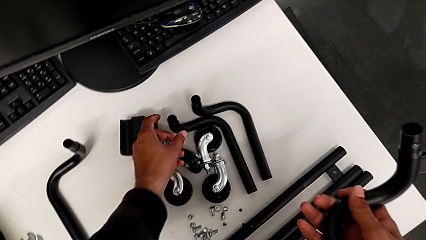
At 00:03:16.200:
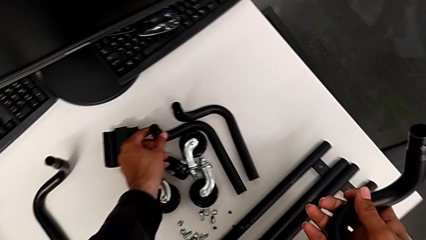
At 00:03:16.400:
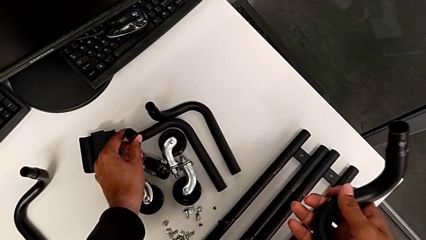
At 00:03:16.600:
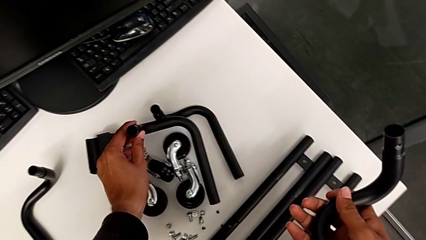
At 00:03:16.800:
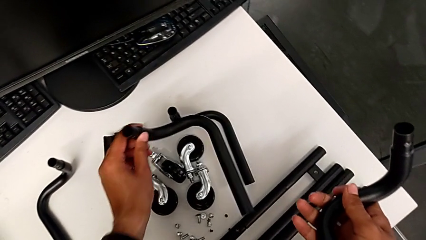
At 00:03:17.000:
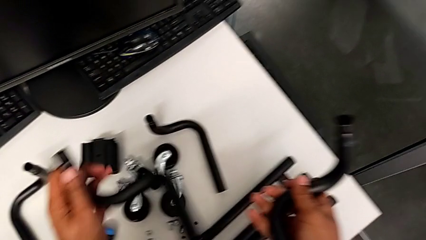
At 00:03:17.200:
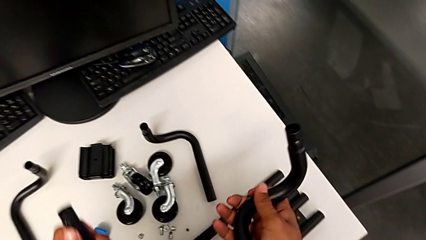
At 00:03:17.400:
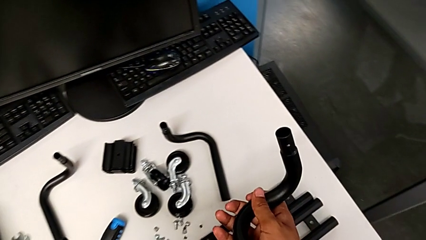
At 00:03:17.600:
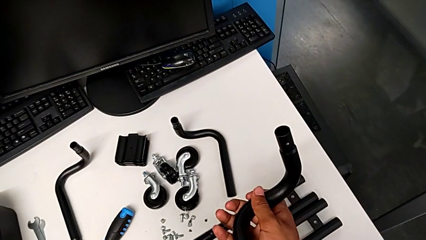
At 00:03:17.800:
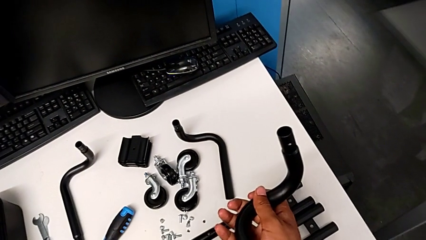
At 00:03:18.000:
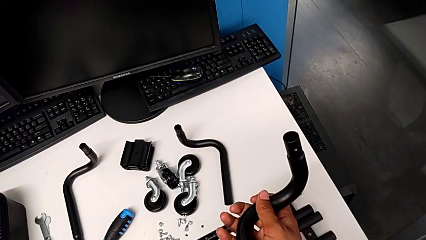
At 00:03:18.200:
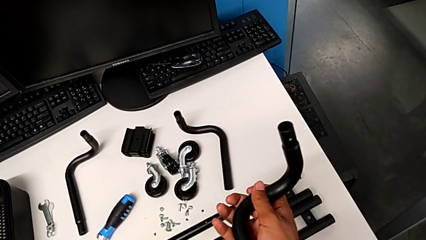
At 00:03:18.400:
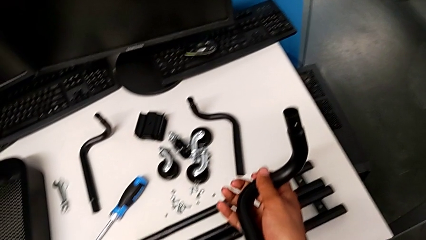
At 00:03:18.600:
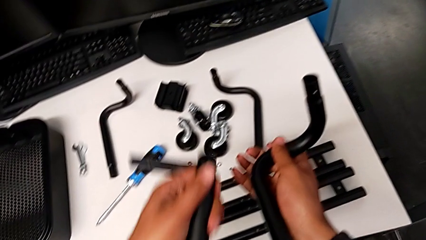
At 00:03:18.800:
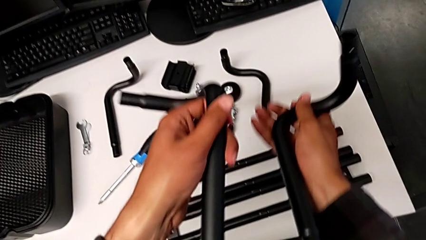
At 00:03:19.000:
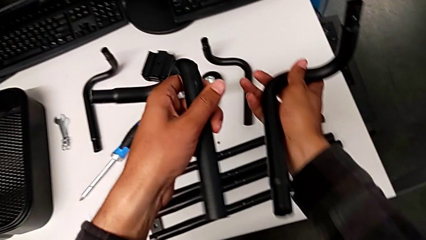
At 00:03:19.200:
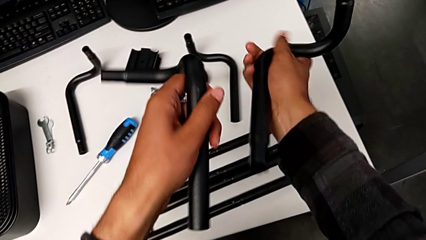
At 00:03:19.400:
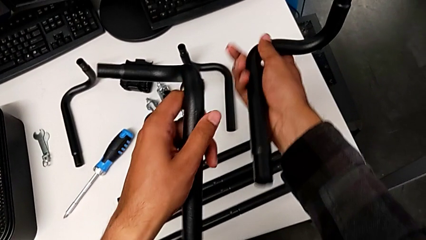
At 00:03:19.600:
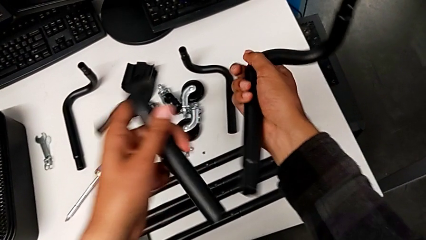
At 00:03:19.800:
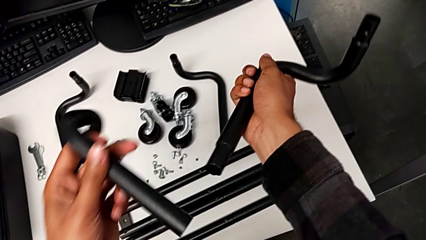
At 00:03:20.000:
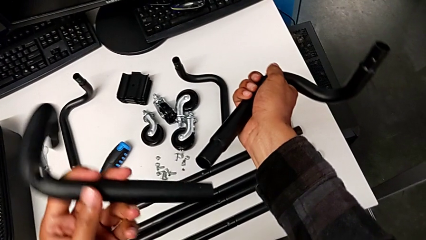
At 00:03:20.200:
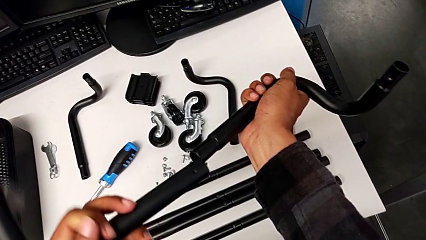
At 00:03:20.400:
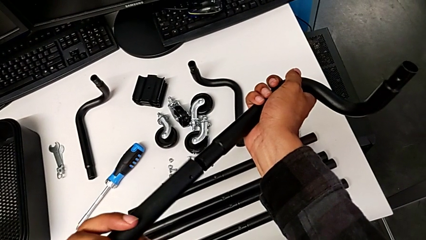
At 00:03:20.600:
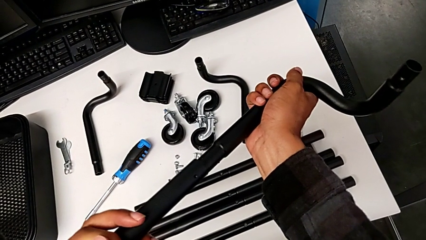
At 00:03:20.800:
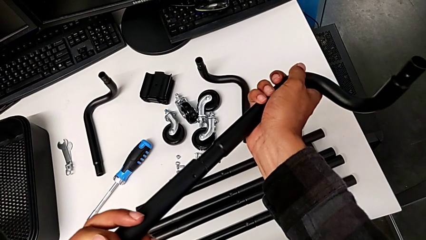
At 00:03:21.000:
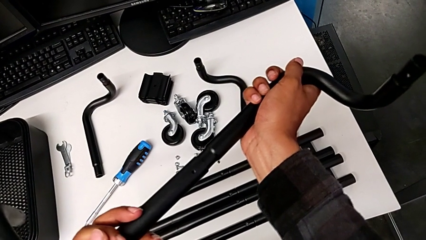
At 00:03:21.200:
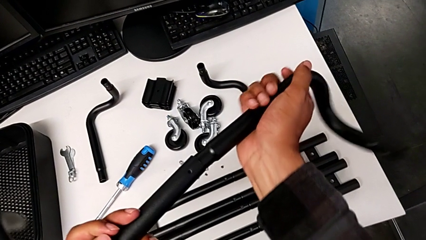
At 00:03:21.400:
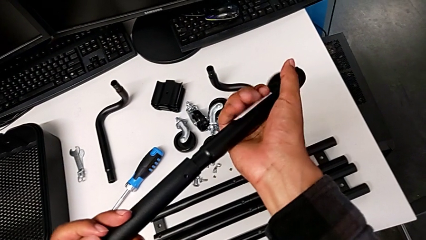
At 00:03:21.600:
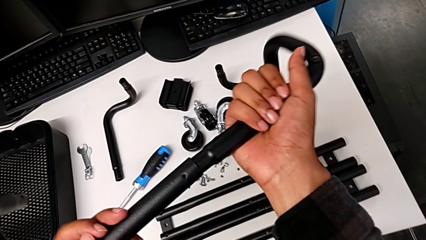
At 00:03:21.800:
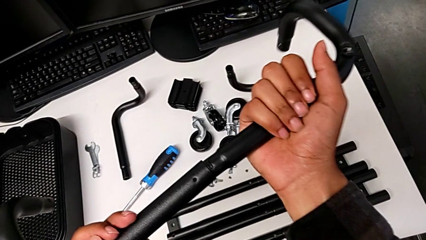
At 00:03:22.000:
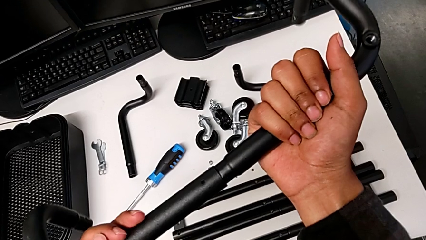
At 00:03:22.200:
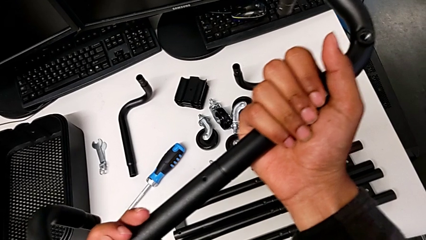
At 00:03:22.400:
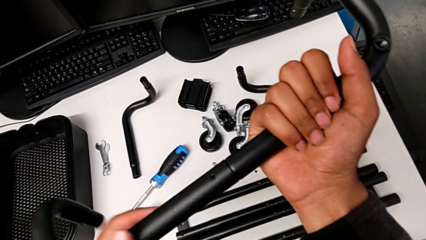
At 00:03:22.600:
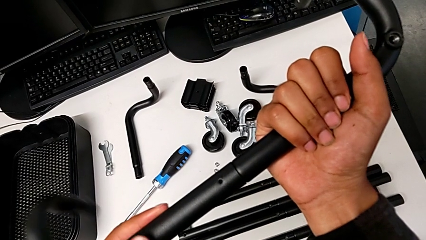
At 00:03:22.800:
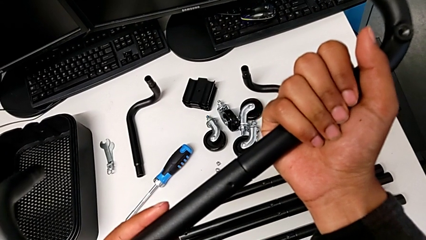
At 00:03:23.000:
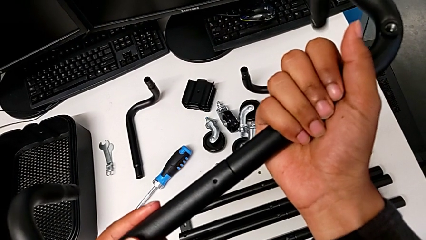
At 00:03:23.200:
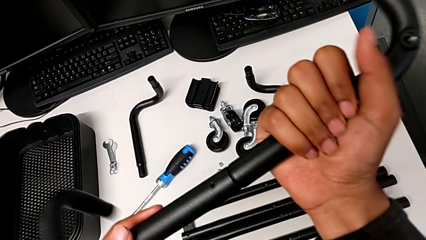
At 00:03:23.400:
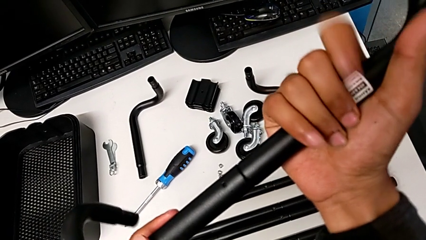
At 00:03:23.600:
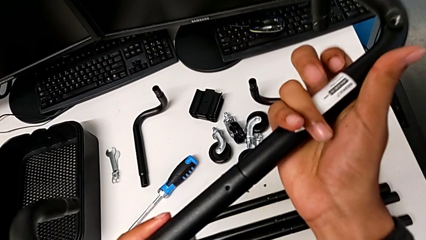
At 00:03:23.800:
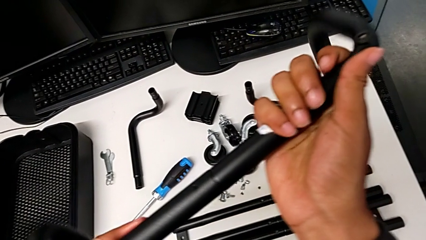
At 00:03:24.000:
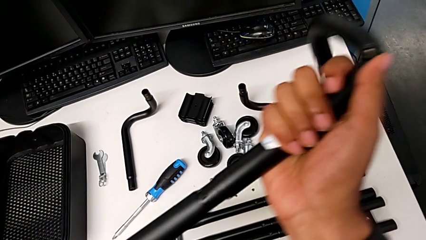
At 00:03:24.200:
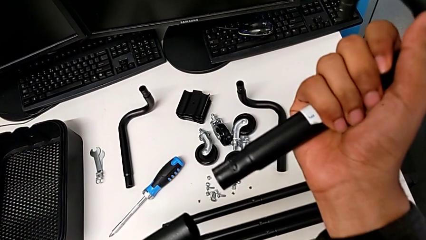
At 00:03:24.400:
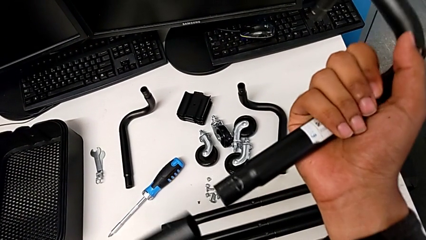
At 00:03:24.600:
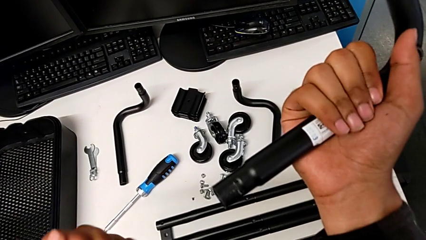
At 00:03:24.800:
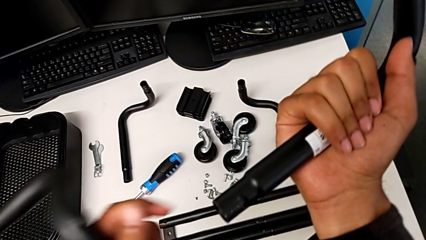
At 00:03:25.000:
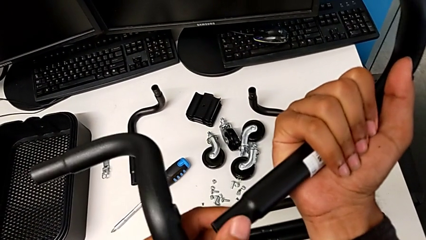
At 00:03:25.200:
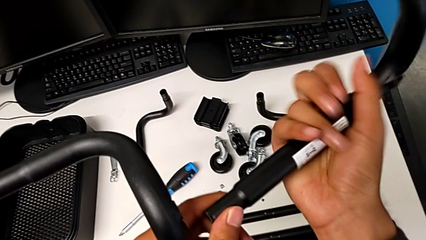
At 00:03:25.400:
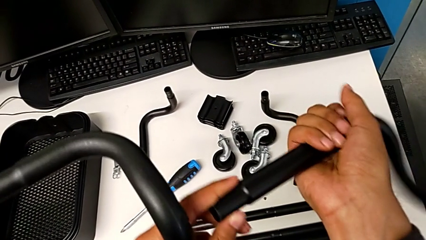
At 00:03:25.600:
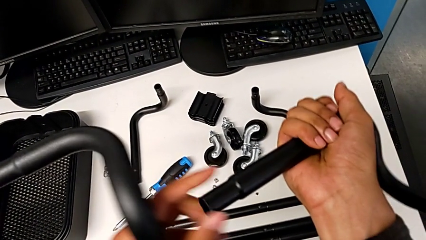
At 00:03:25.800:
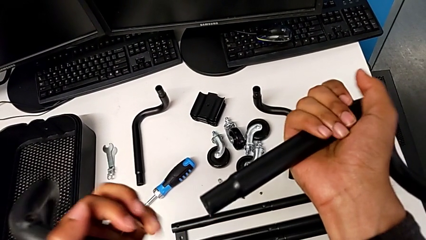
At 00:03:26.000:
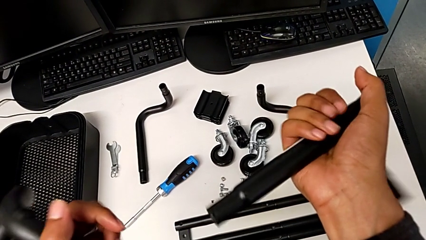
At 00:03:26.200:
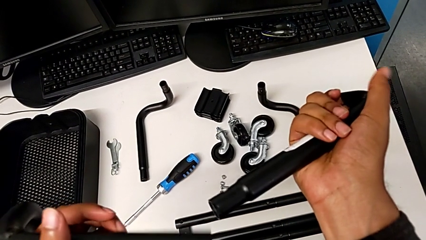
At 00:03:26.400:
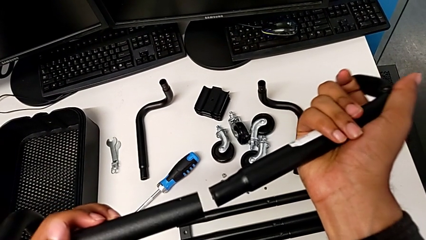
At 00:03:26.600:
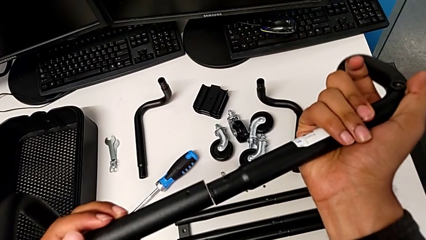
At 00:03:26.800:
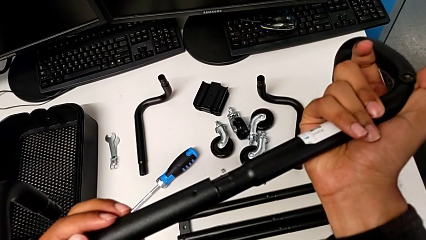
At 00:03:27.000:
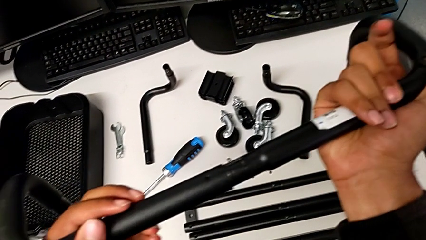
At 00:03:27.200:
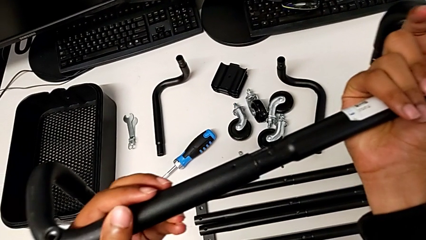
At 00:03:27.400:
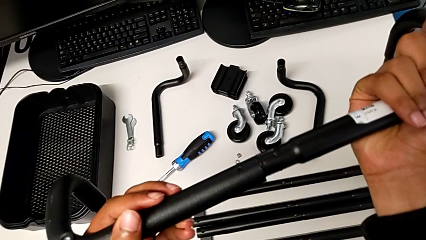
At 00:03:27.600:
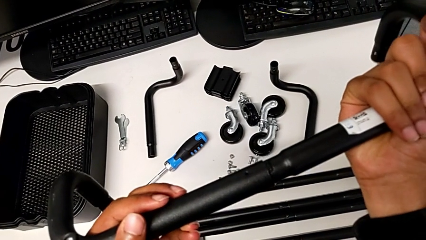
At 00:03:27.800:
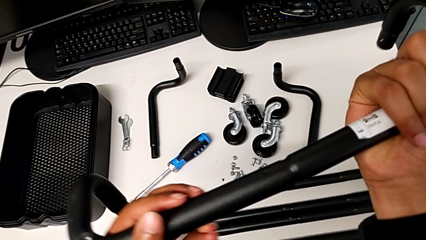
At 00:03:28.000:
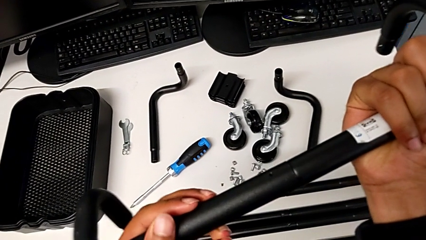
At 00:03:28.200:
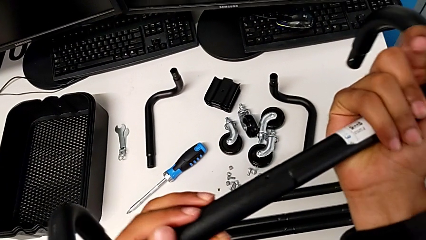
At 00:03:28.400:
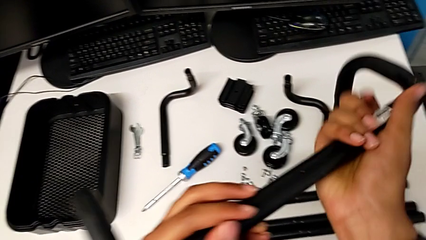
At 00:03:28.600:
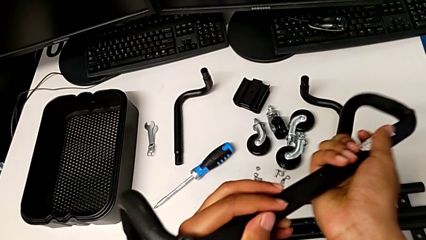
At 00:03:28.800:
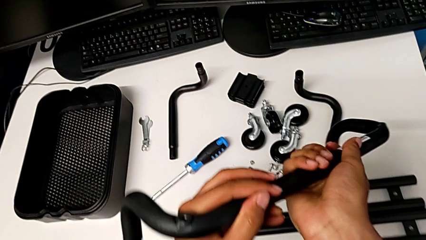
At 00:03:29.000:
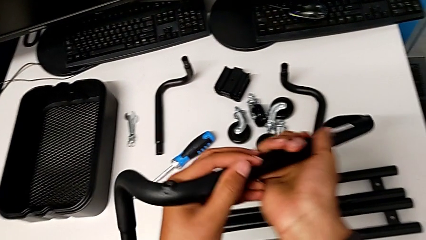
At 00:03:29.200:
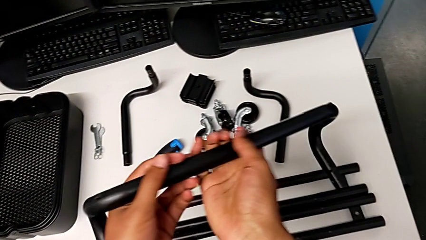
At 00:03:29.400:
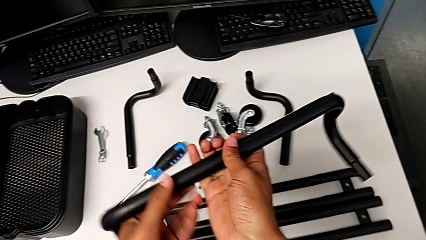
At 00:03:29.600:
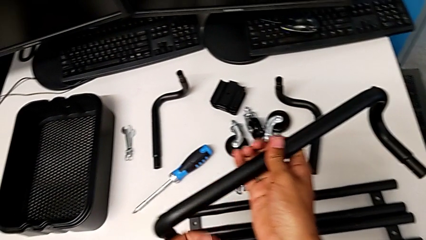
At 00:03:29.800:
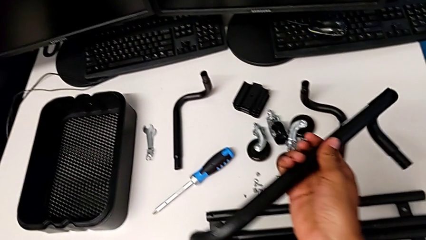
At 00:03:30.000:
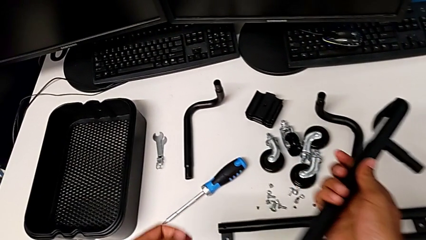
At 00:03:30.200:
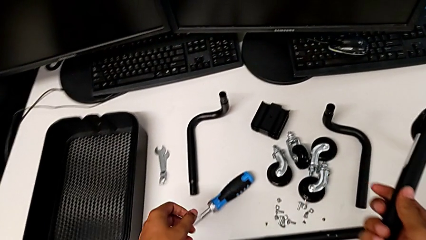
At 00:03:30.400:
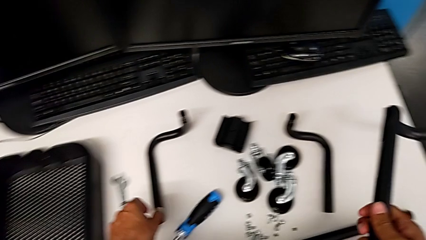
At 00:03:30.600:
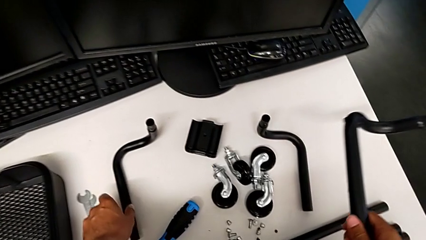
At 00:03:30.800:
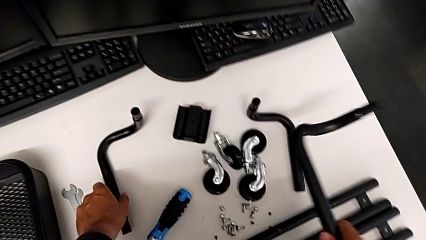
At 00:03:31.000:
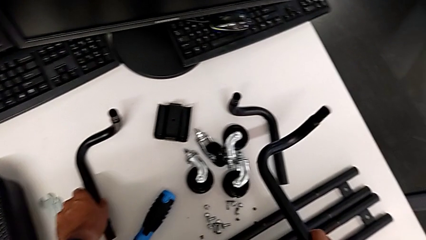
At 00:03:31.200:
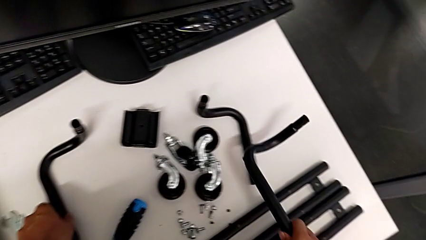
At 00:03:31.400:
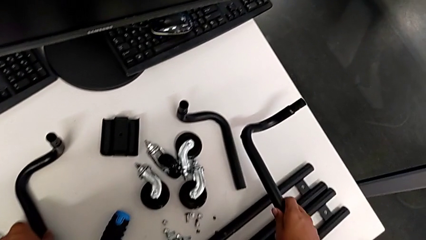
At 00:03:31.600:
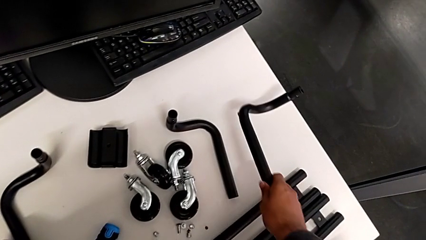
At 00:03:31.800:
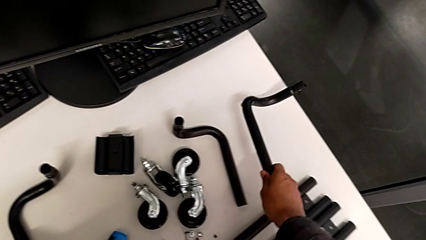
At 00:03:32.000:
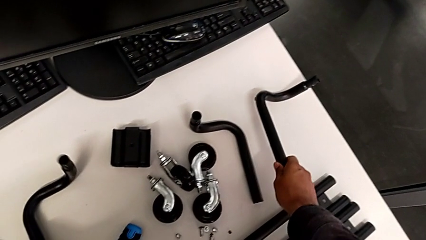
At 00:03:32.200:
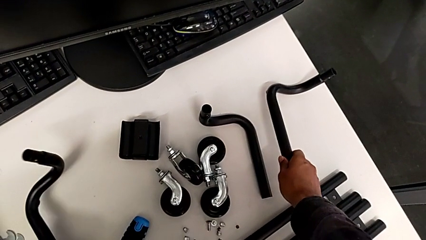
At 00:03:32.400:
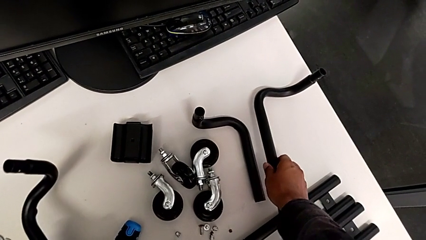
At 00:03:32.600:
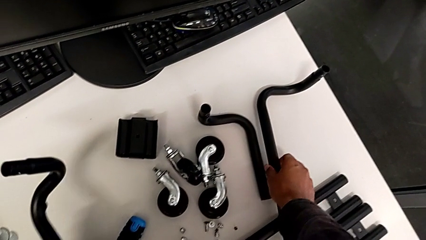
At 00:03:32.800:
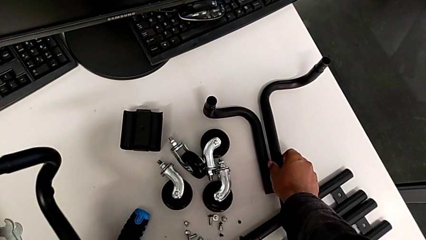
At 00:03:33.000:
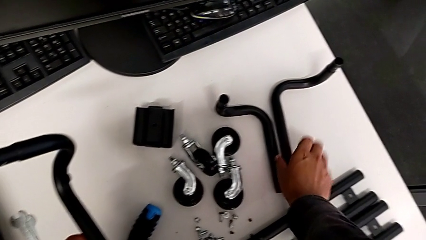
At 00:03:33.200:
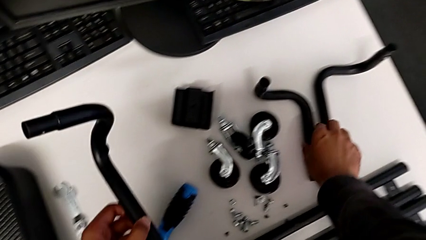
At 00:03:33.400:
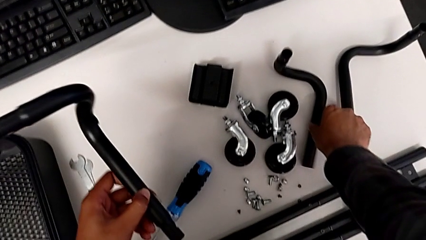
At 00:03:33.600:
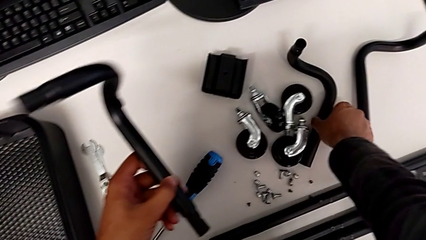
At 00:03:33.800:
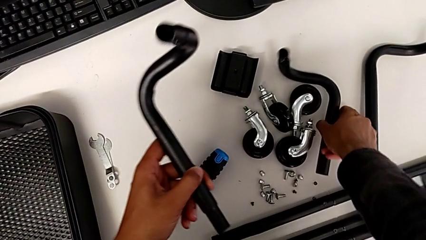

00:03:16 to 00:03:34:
The camera wearer is assembling the base frame. They grab the leg, assemble the frame, place the frame and grab the frame.
